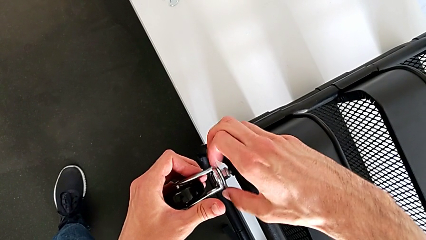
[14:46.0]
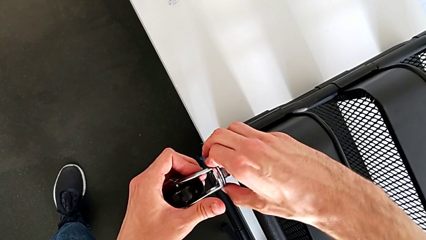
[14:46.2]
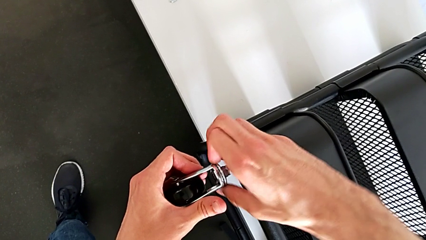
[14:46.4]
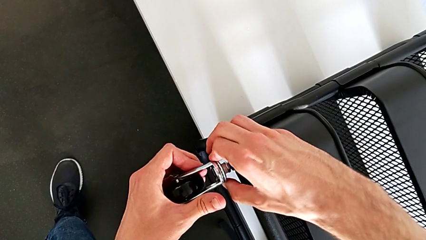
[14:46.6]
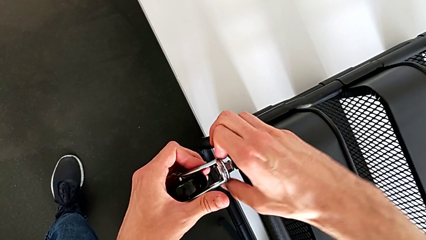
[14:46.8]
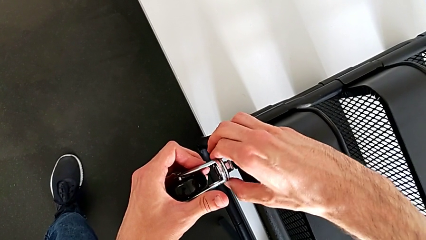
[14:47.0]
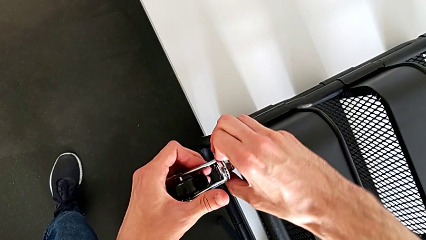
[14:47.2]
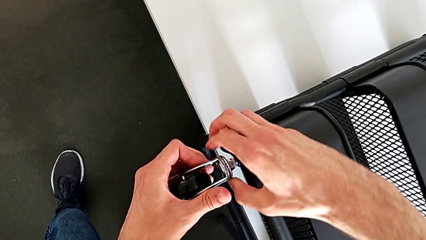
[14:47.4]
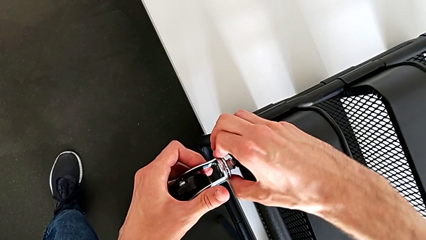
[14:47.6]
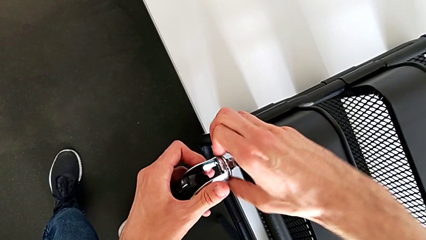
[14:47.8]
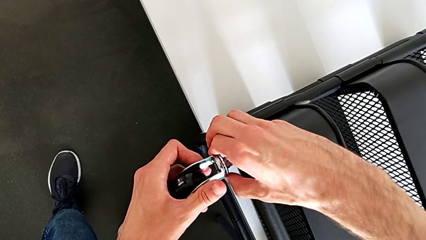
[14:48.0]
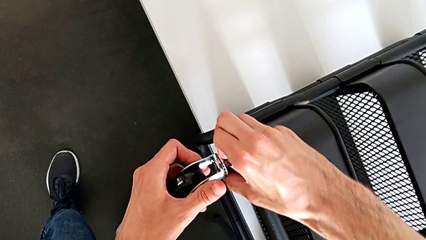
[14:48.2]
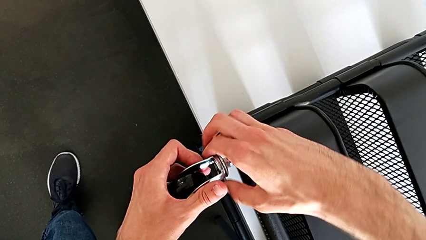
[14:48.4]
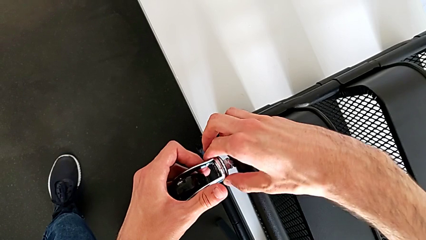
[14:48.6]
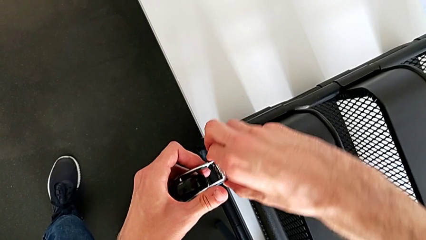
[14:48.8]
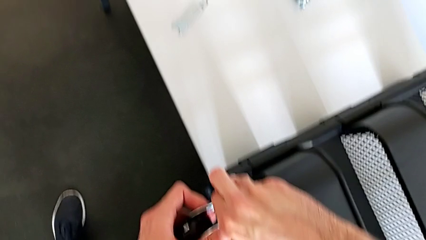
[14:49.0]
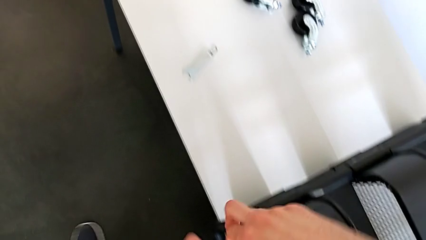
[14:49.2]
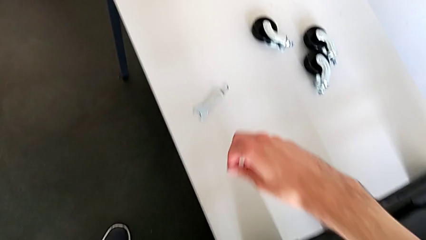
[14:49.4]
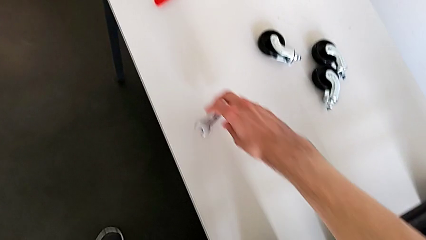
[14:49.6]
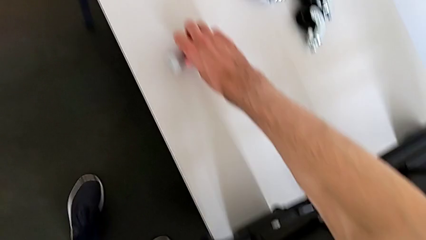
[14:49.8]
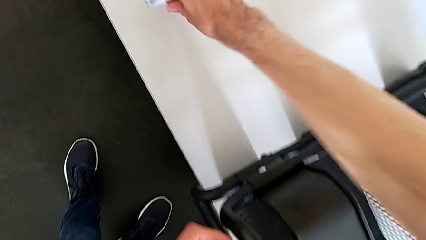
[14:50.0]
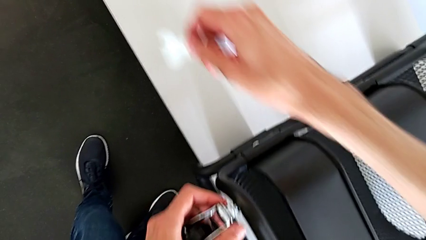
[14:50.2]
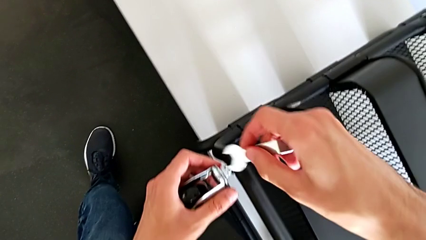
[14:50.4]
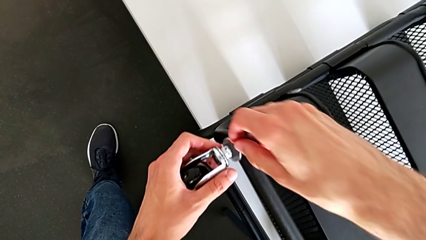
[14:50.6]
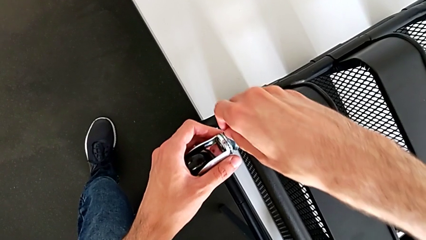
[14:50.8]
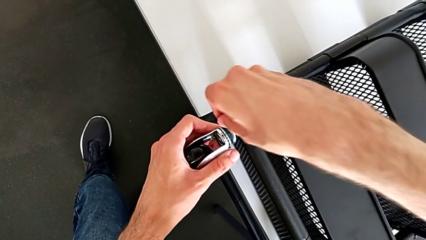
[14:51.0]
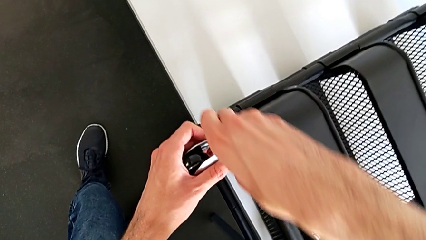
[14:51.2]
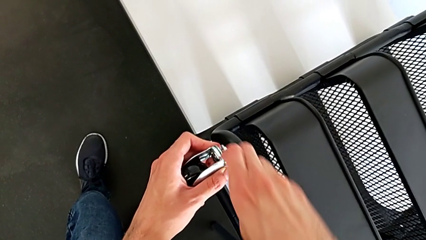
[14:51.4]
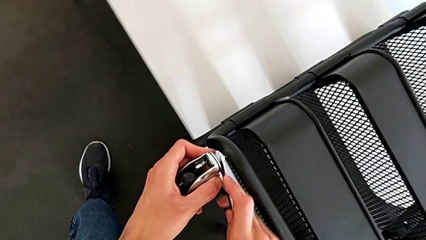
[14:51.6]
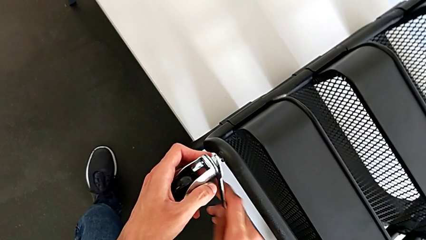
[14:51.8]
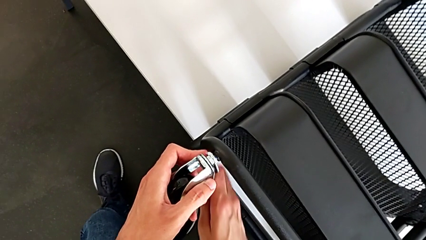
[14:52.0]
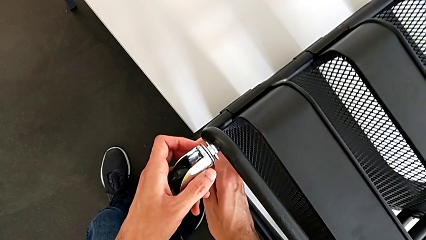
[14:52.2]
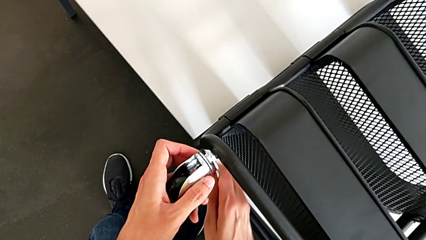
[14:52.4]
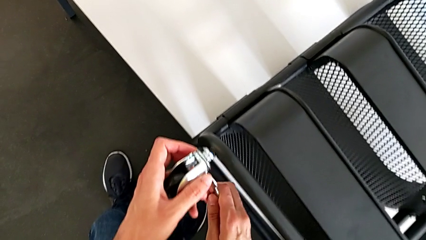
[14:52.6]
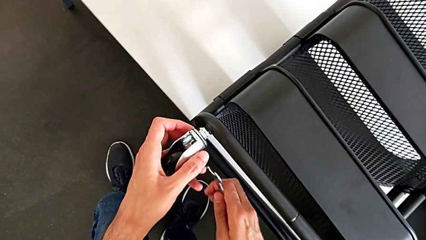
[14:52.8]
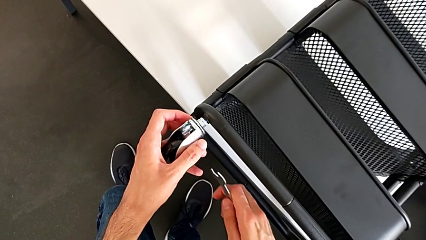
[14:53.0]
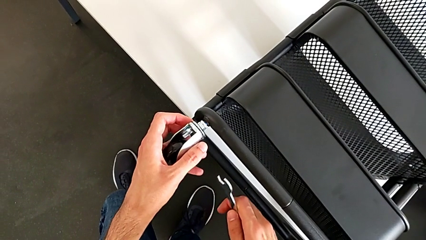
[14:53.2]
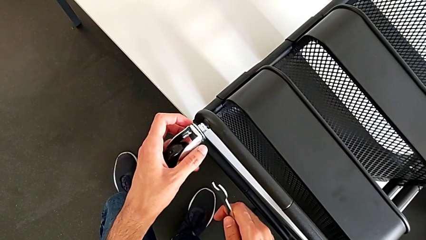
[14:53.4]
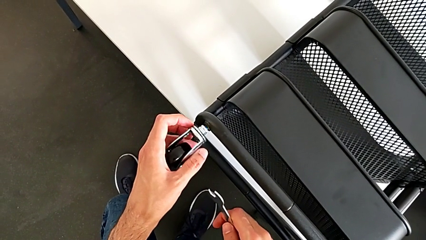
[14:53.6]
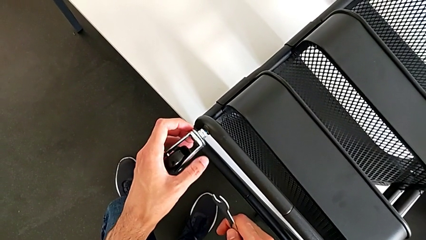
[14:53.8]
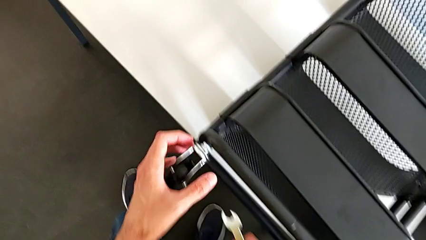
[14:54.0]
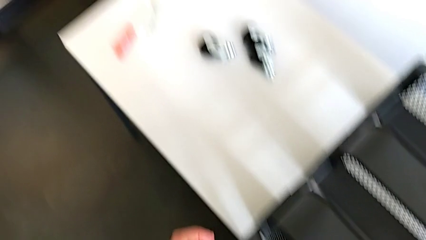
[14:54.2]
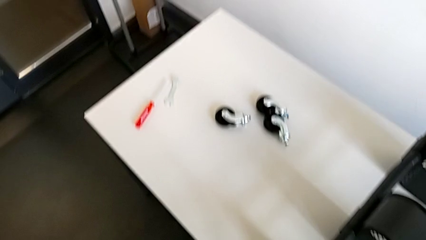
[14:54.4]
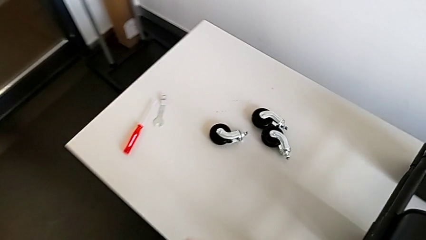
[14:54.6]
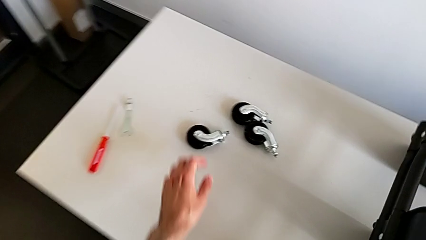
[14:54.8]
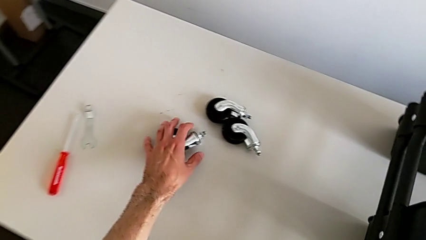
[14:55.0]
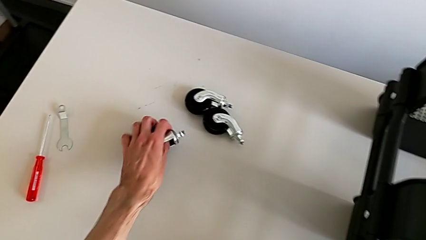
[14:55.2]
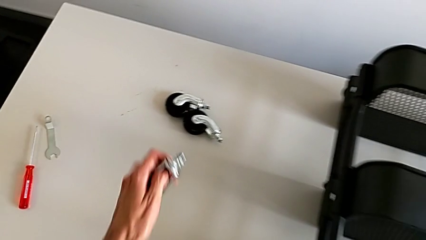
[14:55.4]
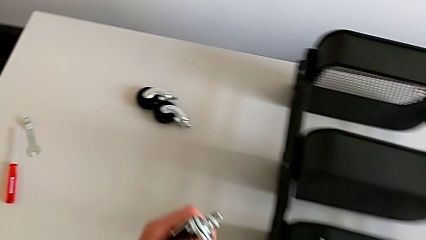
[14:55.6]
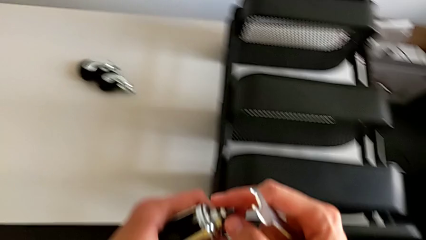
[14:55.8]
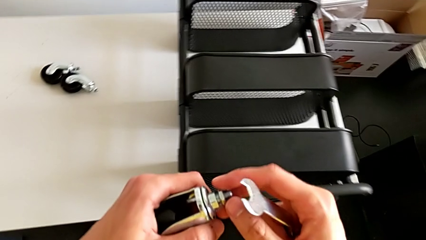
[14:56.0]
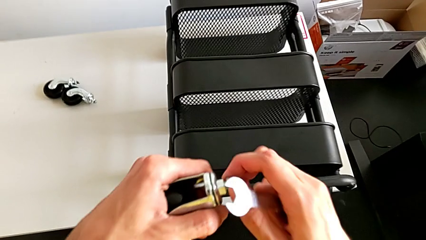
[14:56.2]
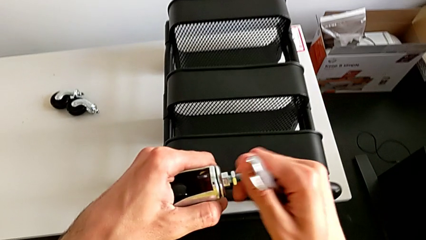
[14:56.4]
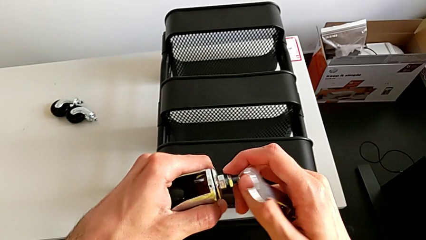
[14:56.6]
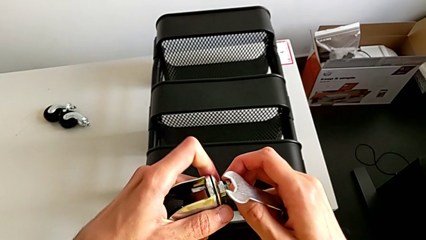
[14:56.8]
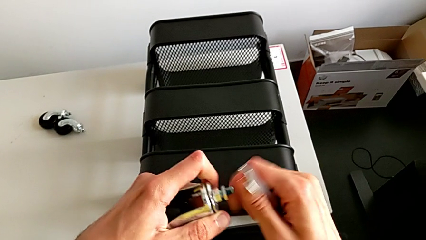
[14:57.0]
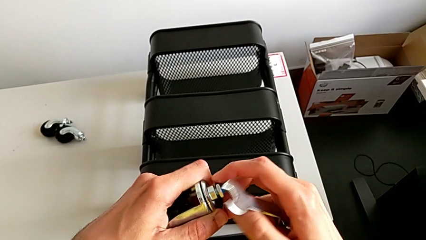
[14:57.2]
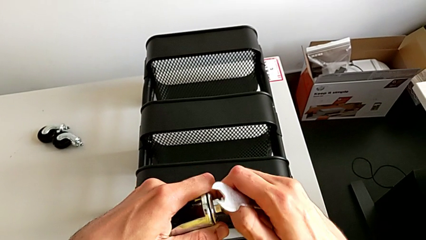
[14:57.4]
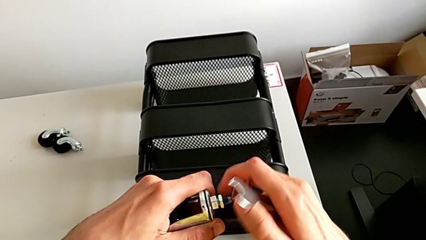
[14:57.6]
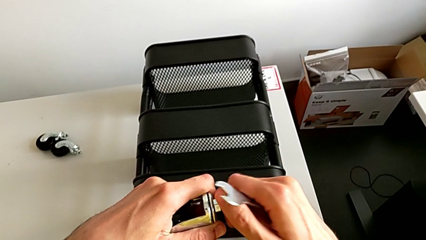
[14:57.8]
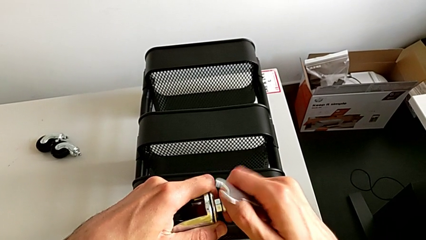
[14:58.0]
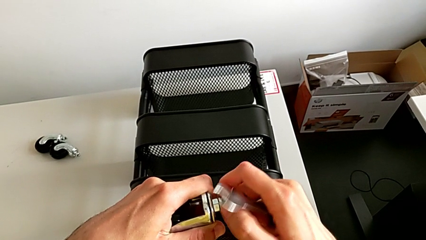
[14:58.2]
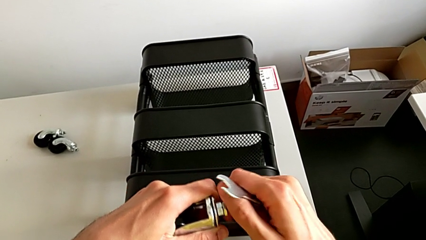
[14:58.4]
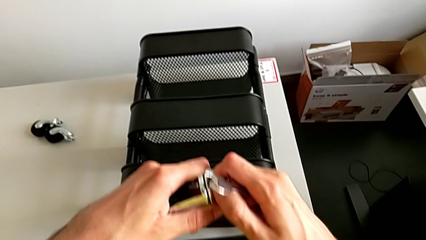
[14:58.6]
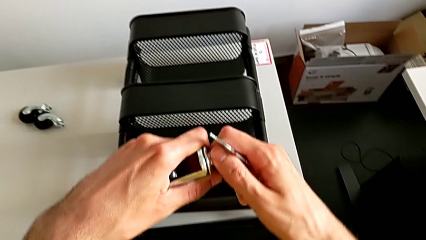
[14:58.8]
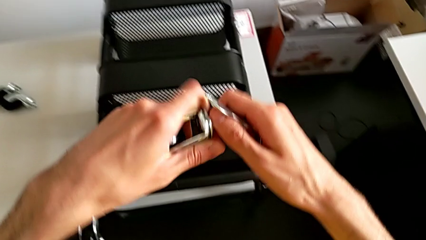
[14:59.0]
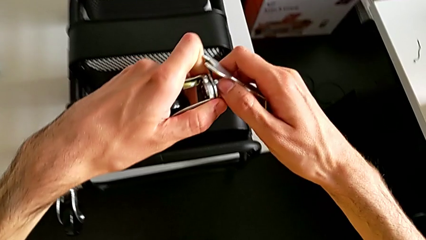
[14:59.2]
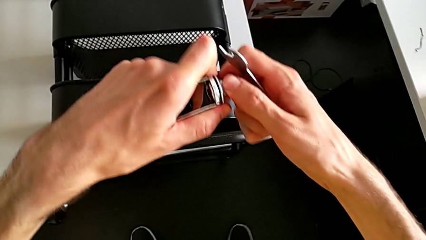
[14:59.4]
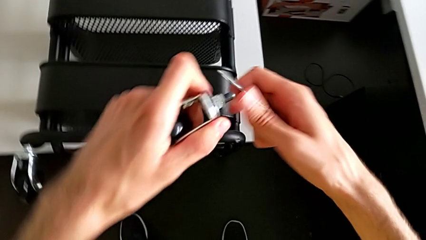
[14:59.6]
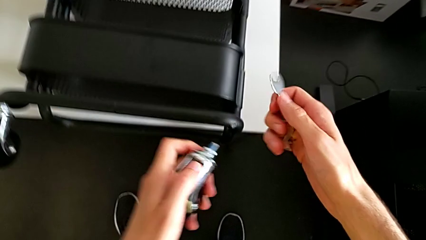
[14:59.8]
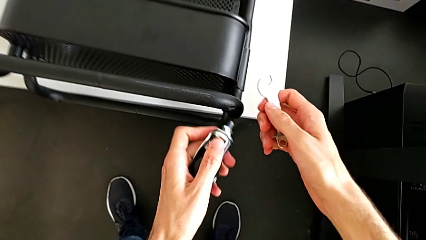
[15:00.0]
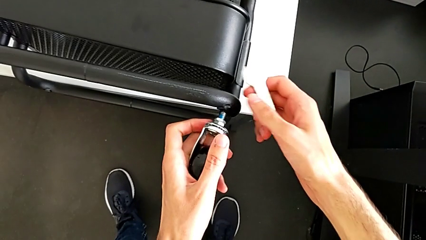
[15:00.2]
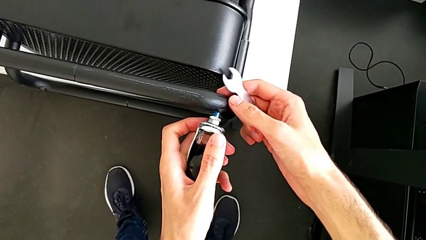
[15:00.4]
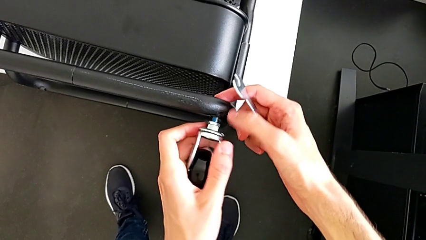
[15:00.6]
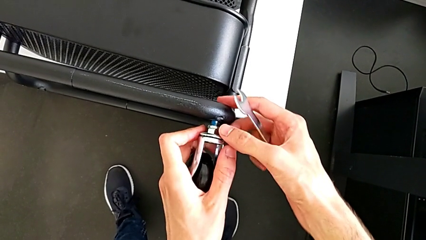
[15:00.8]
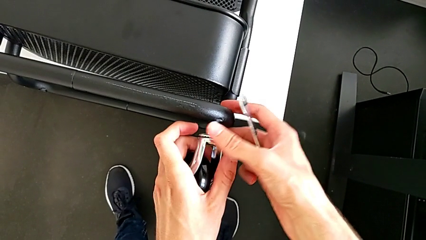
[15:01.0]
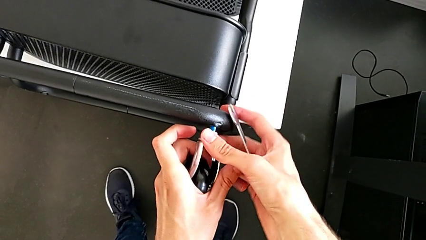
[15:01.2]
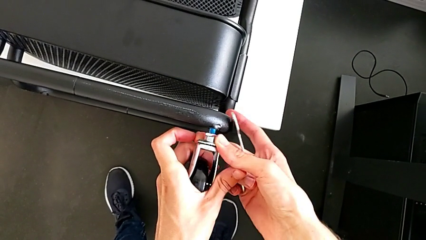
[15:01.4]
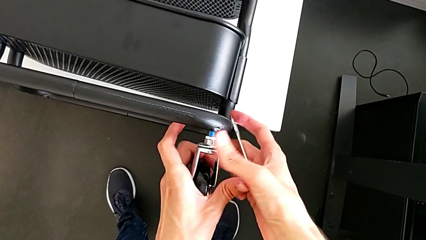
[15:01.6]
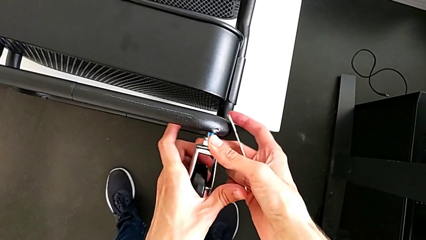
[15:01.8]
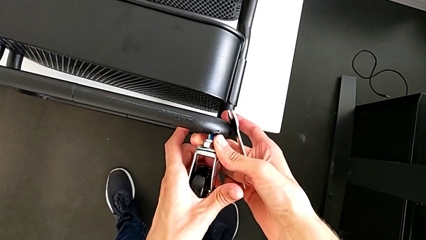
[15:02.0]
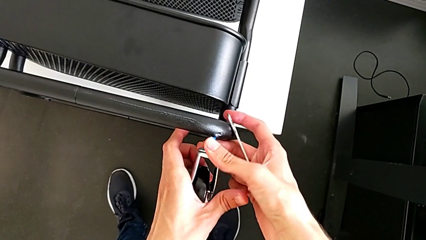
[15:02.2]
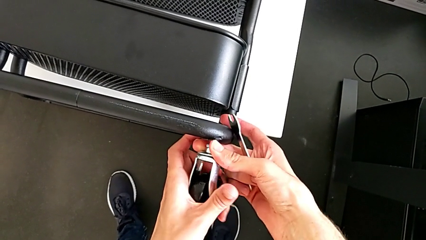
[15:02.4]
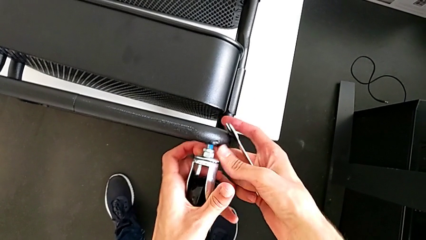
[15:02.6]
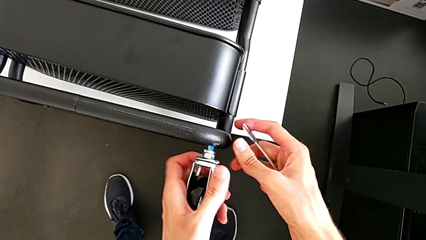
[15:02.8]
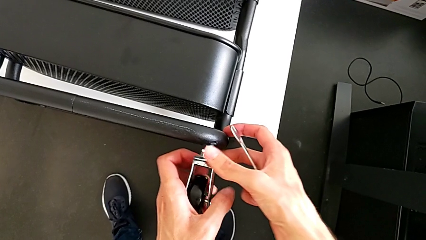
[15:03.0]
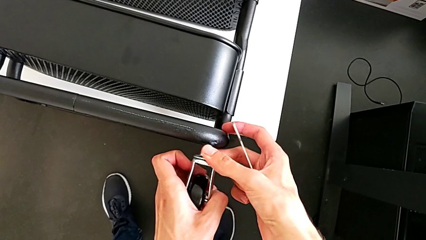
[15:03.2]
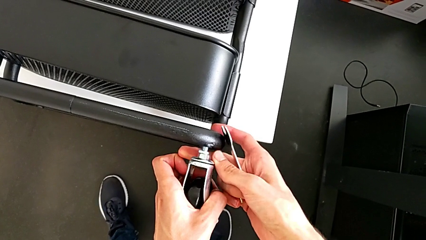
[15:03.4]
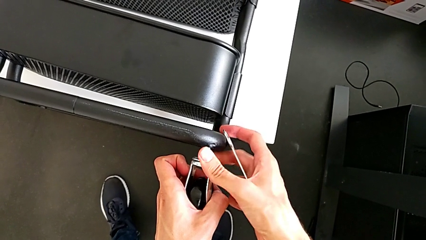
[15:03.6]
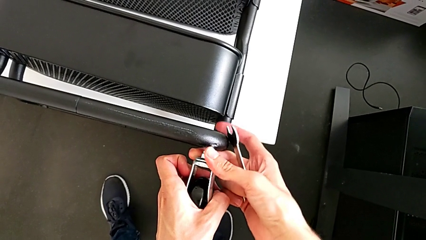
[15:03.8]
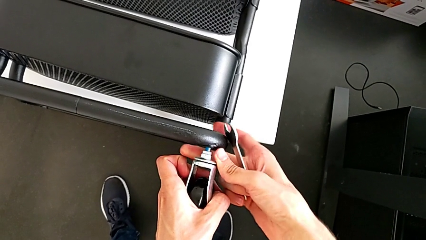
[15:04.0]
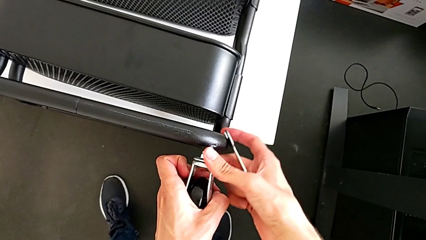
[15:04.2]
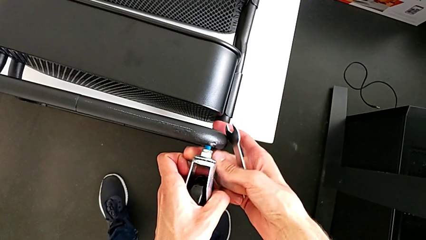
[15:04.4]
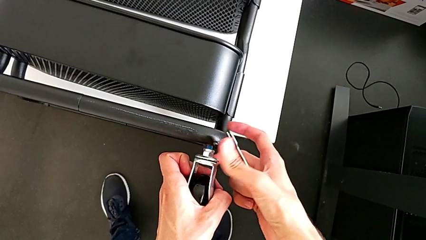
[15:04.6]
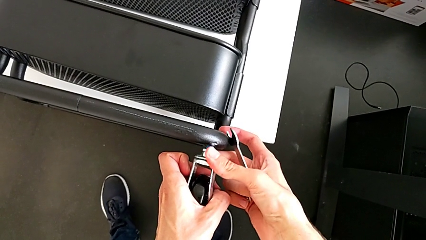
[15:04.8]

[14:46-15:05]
The camera wearer is assembling four wheels. They wrongly screw the wheel.
